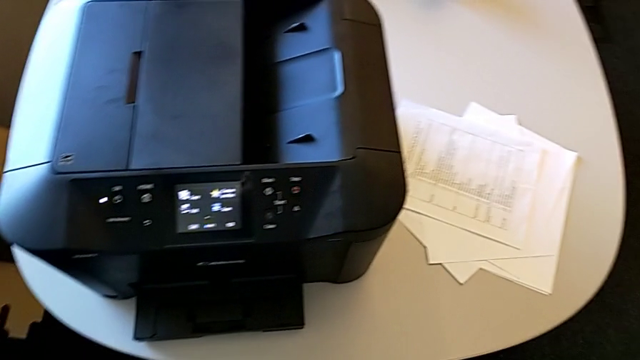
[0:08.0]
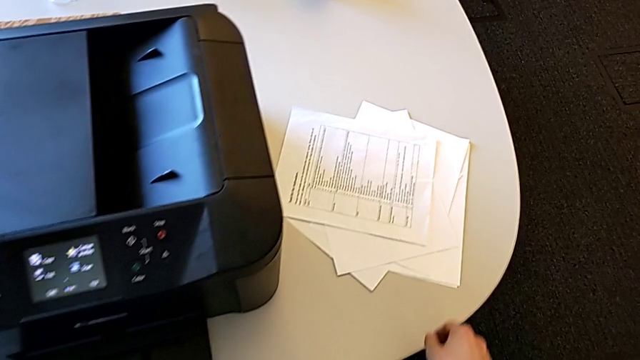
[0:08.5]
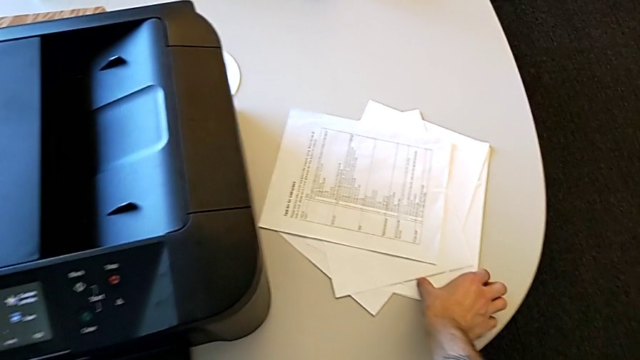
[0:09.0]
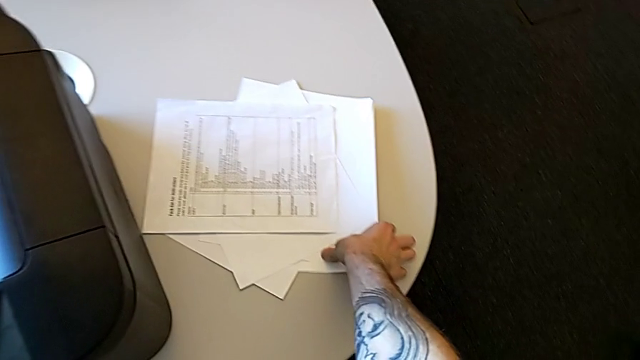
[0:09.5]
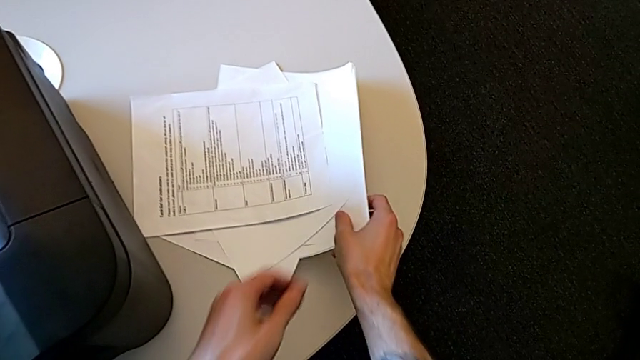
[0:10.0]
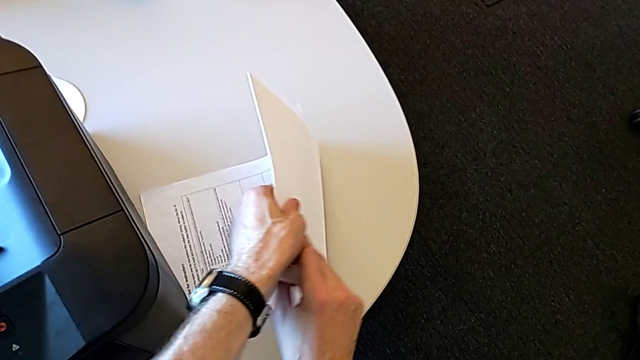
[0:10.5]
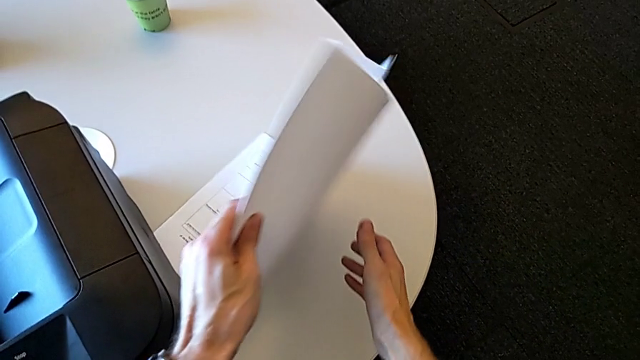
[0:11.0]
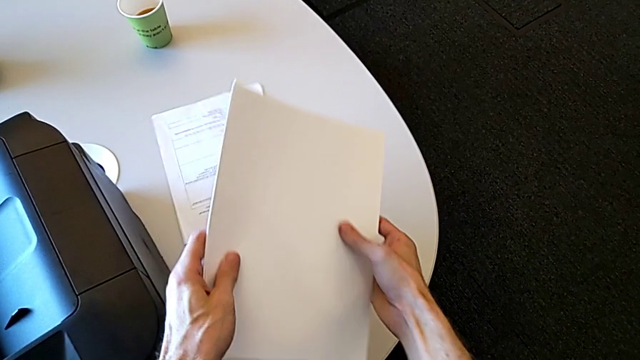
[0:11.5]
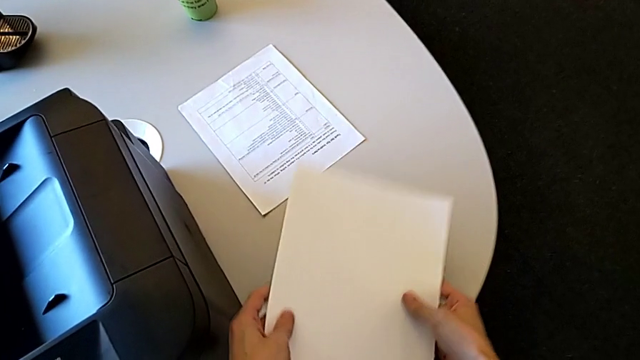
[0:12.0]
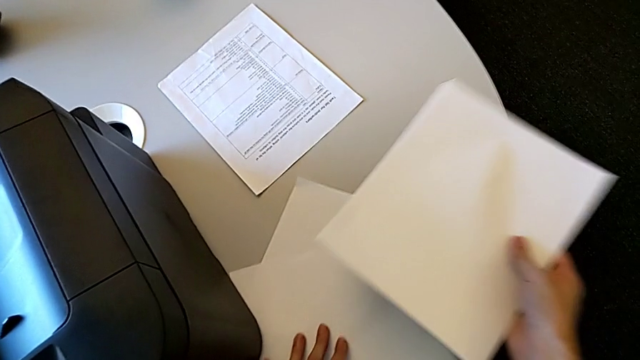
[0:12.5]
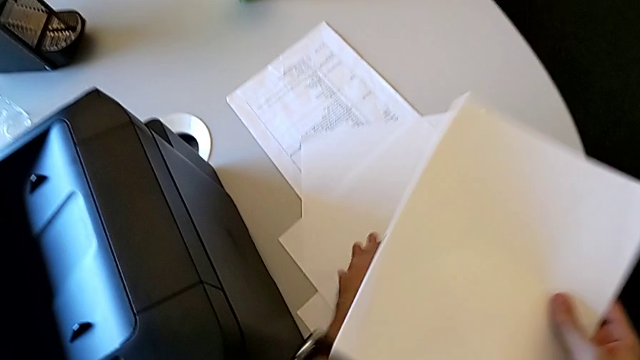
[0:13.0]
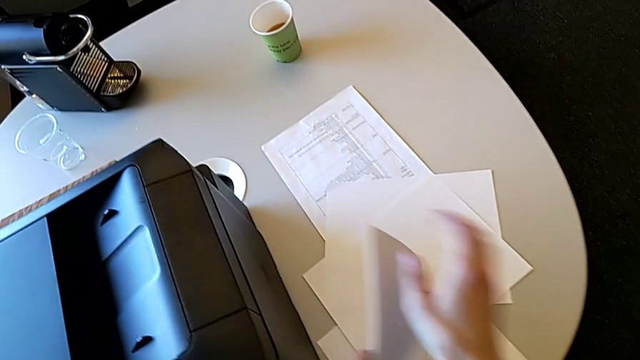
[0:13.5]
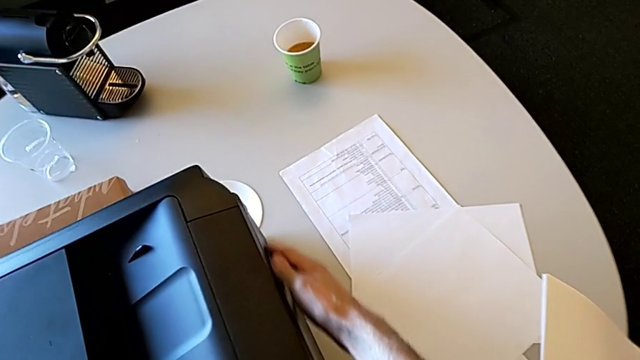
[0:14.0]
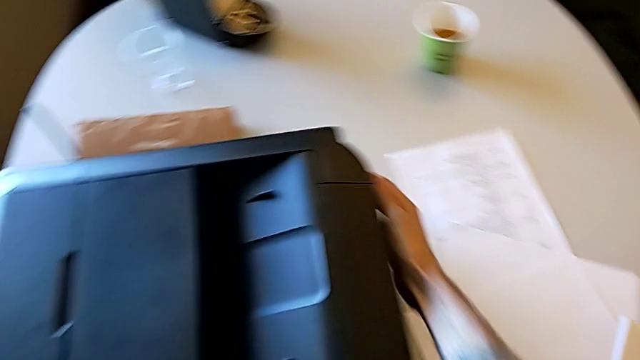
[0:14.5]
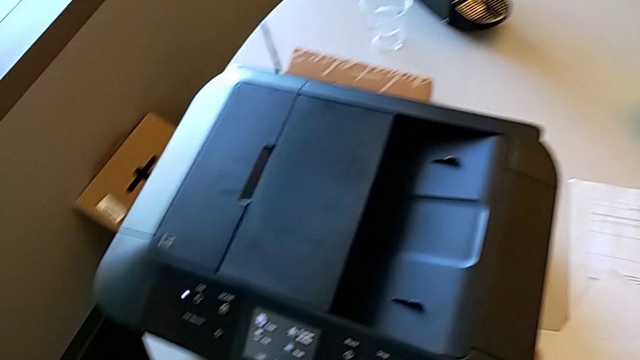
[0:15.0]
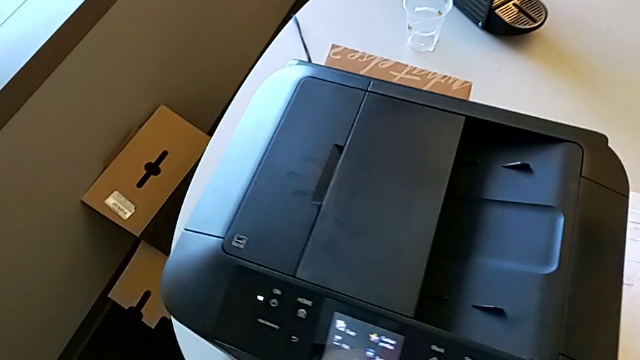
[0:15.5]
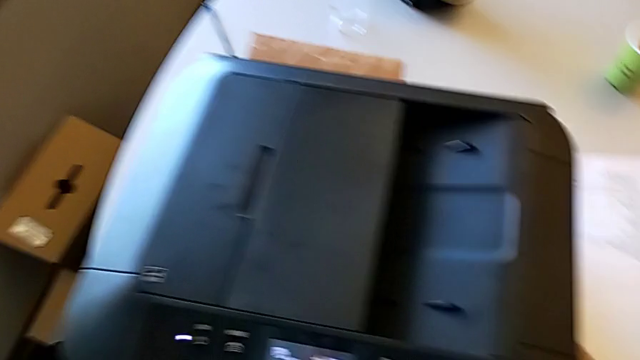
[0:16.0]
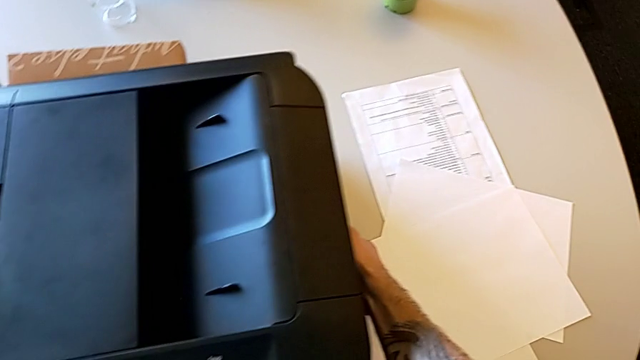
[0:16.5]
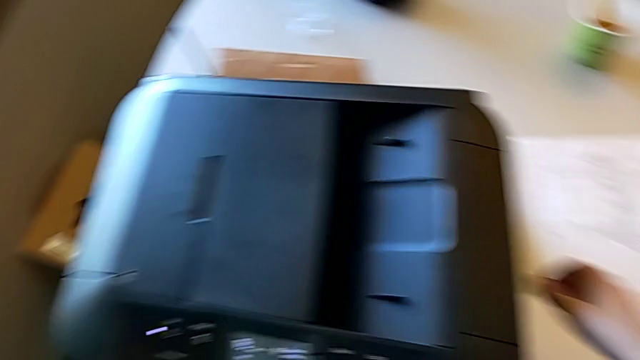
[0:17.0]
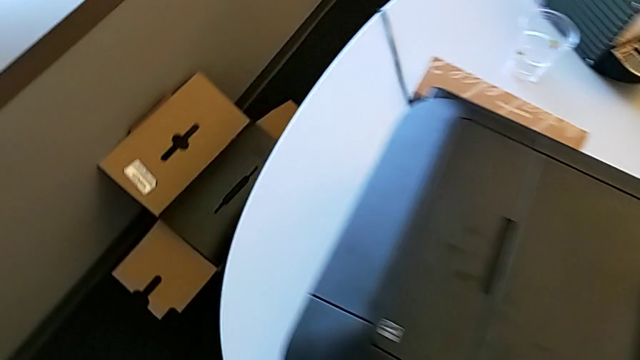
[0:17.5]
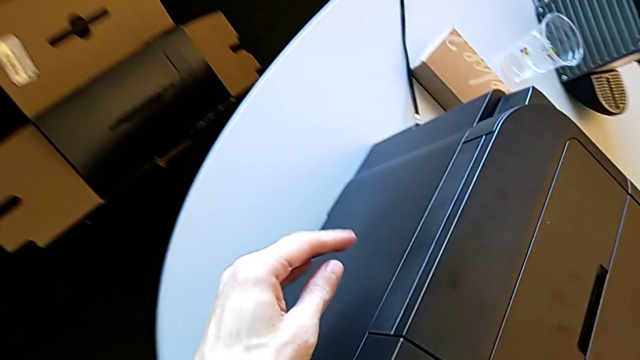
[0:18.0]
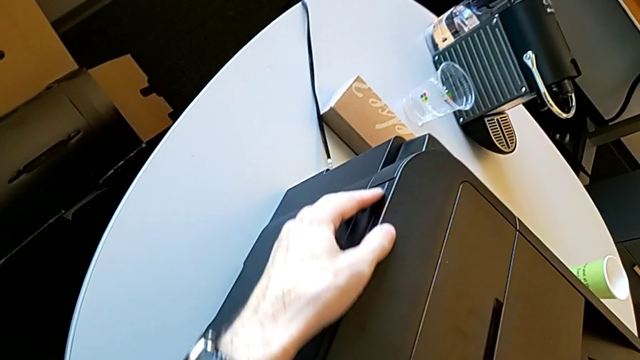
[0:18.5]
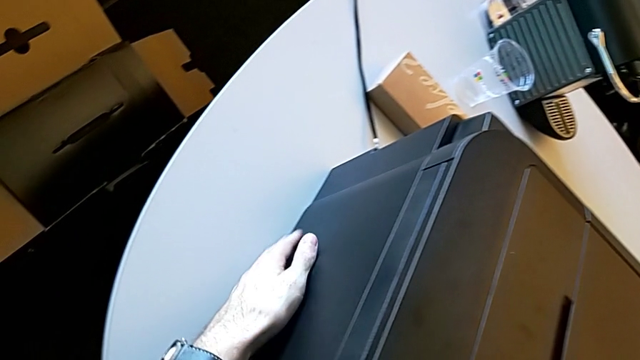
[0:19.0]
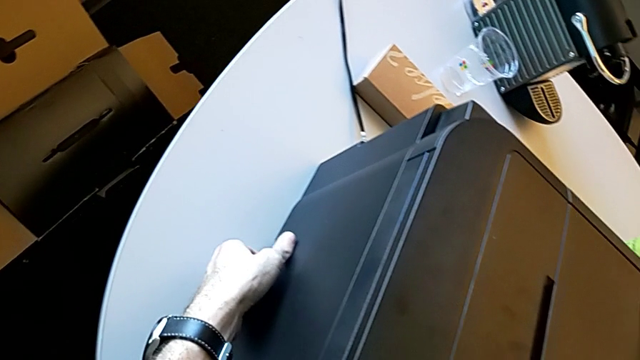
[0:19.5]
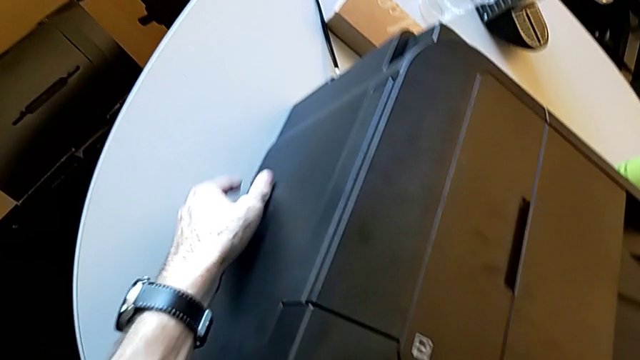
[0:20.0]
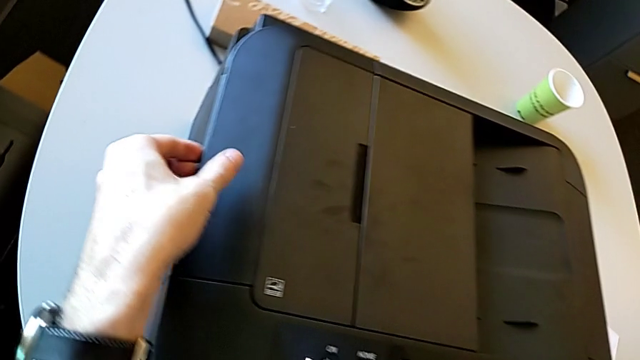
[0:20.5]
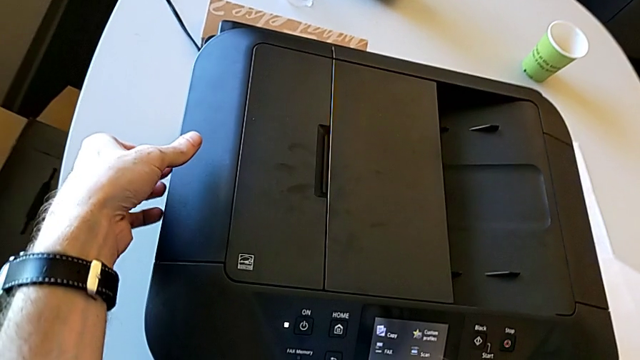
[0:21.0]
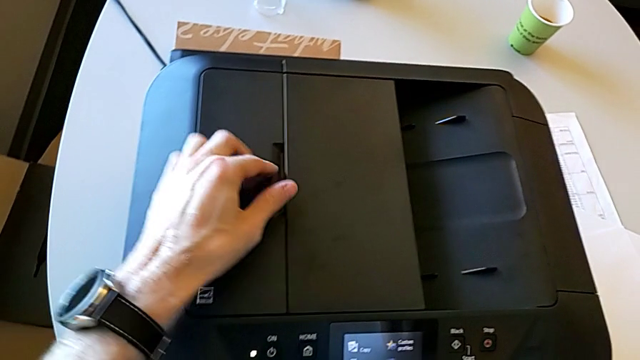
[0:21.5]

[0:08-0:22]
The camera wearer is loading the paper stack into the printer. They grab the paper stack, lift it, push it, inspect the right printer and inspect the left printer.

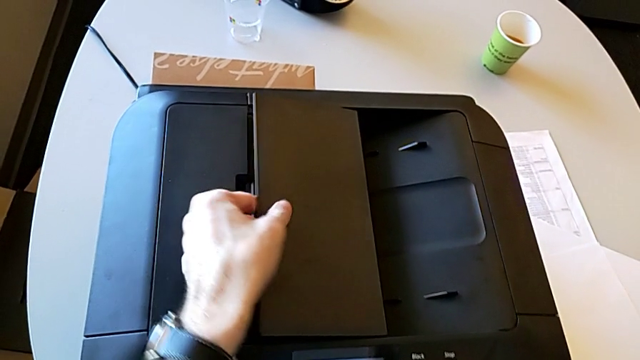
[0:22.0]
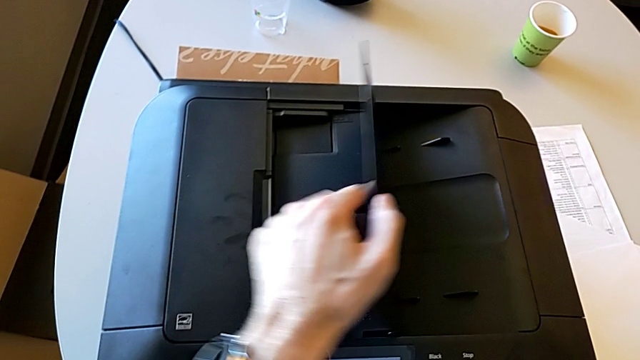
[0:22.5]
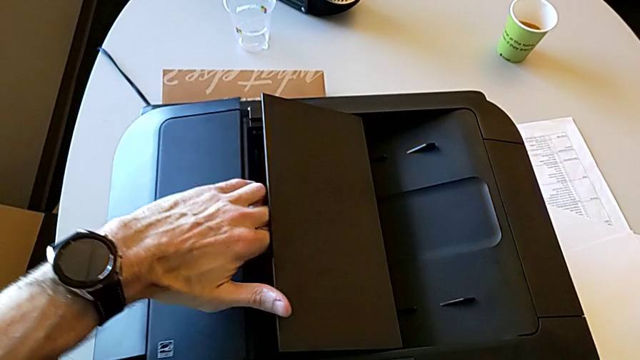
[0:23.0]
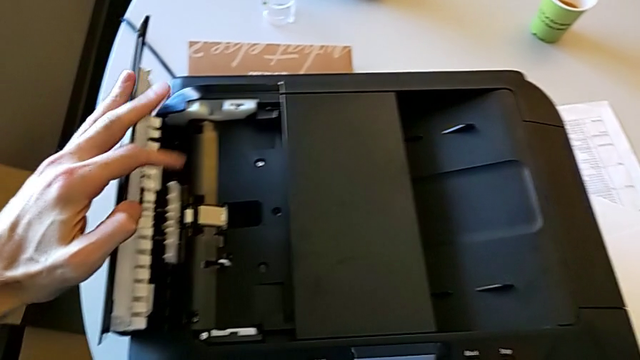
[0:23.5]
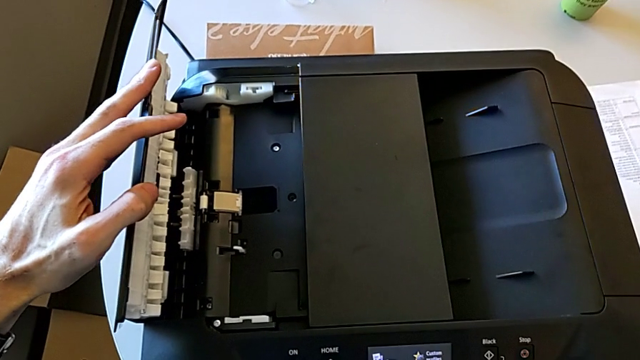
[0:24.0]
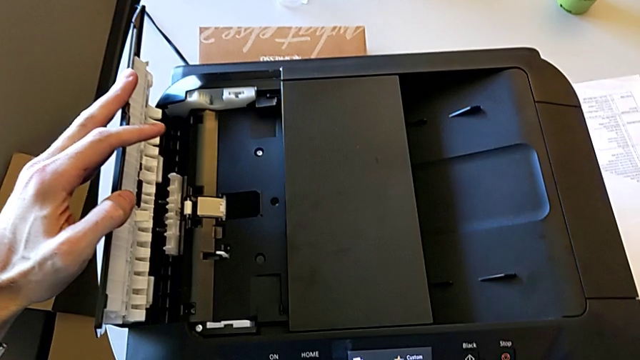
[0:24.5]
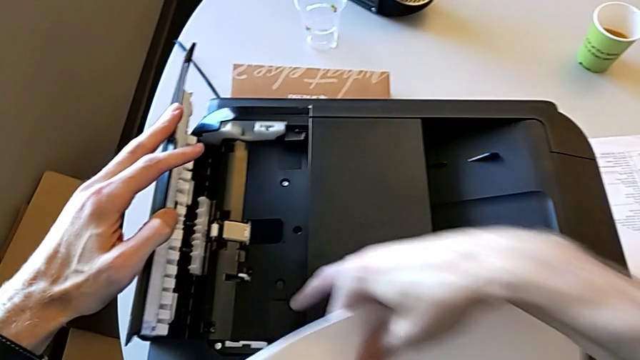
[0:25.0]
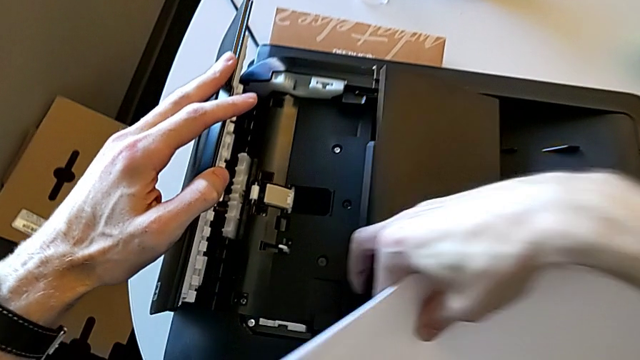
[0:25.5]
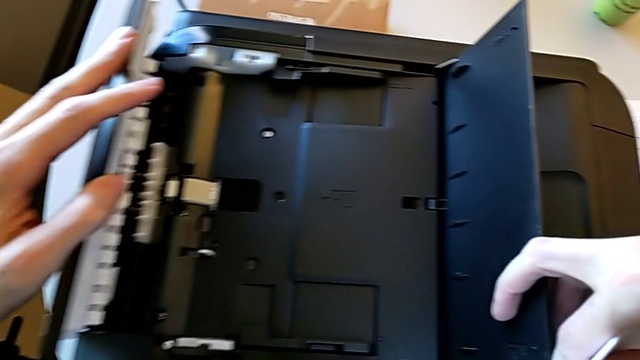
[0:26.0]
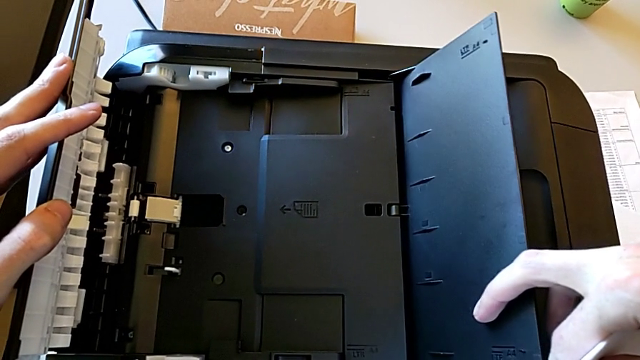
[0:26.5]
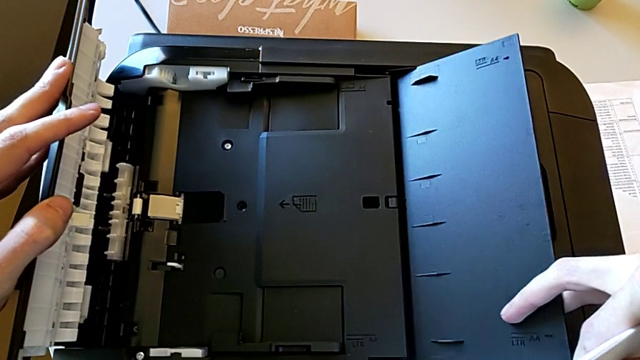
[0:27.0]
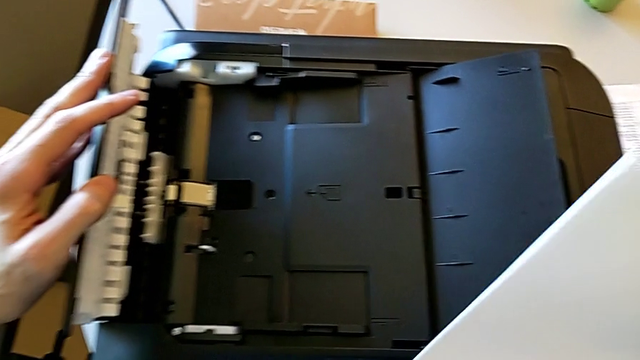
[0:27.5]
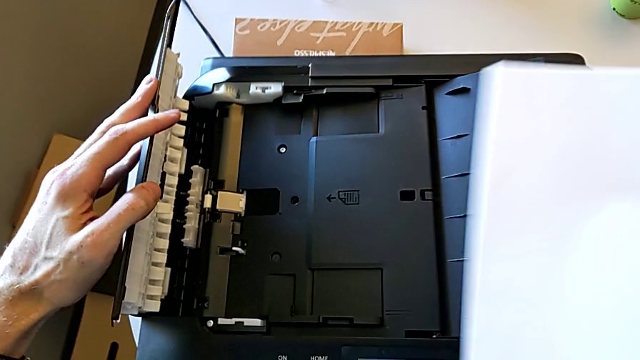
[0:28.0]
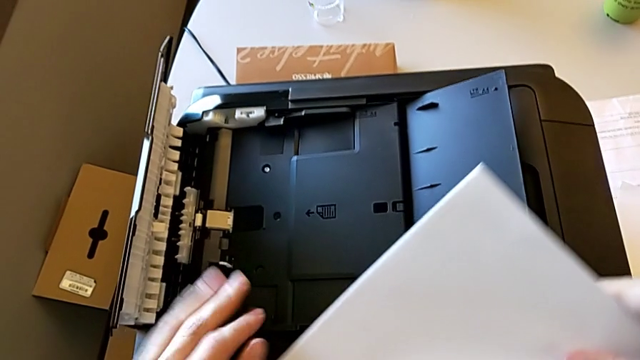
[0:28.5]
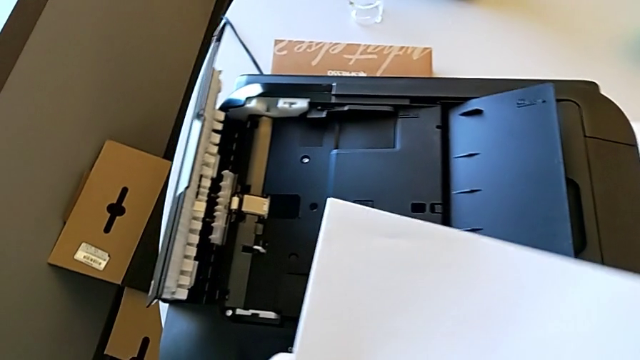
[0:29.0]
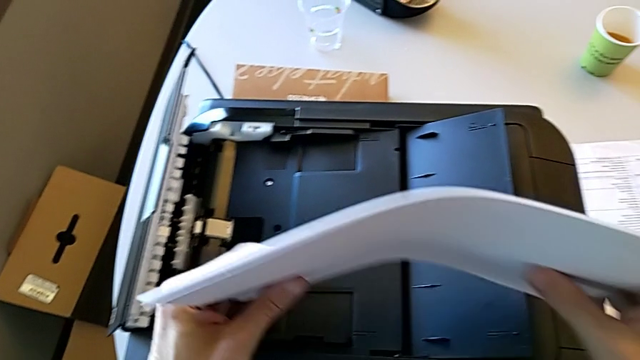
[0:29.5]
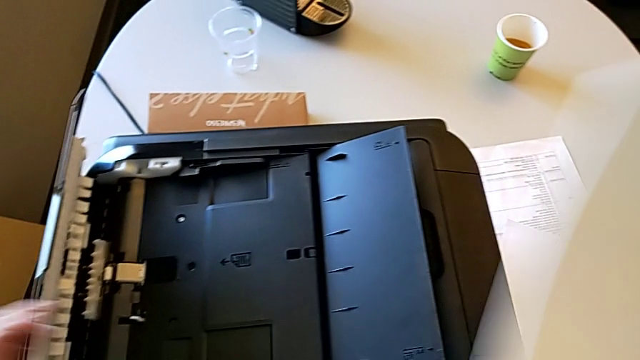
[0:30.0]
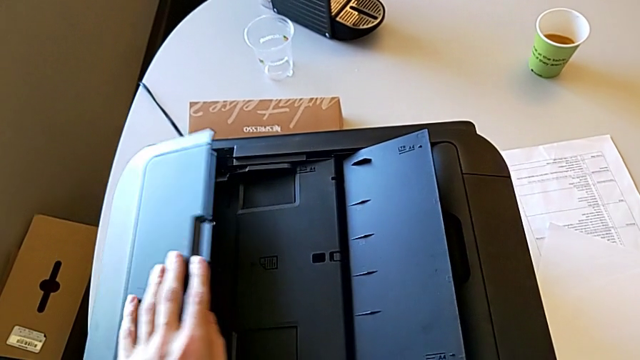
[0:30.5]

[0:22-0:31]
The camera wearer is loading the paper stack into the printer. They grab the first paper tray, open the right tray shield, open the left tray shield, open the right tray shield, flip the paper tray and align the paper stack.
